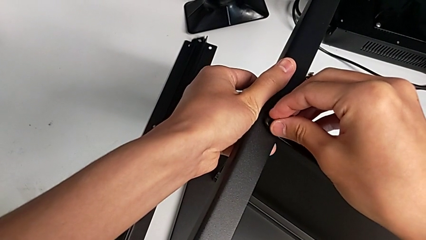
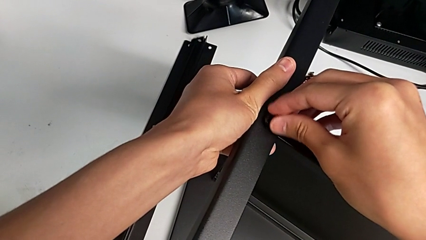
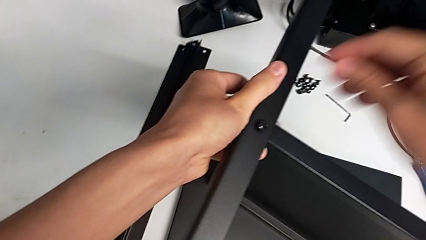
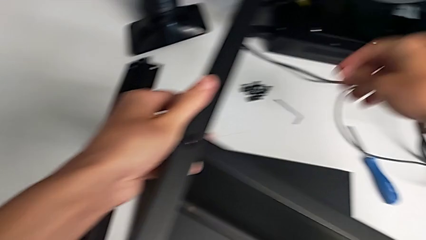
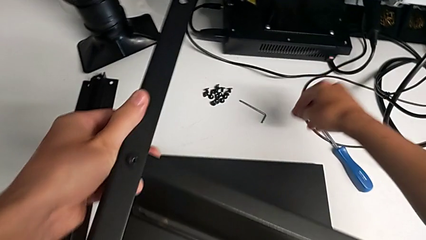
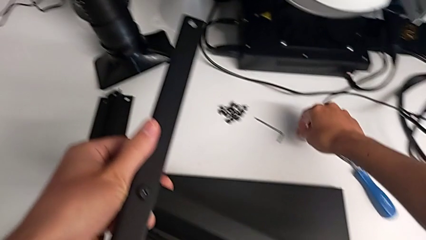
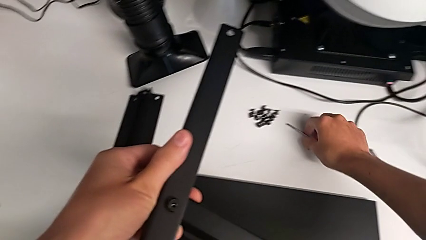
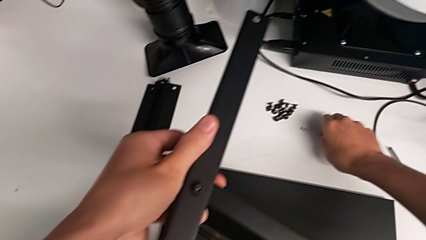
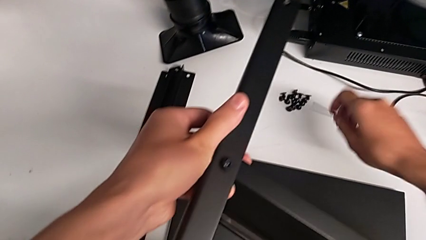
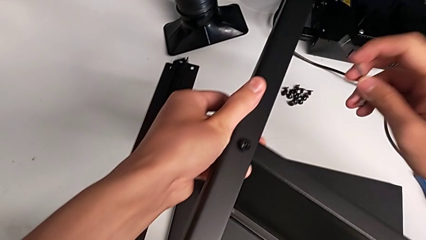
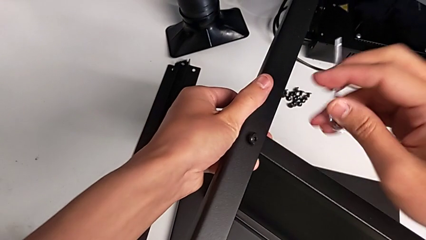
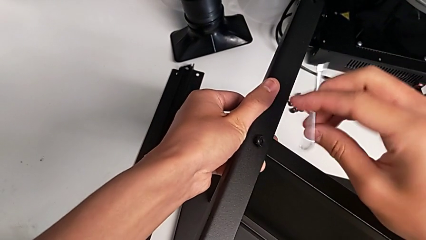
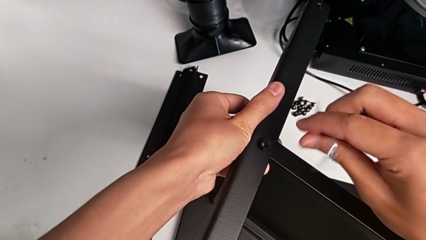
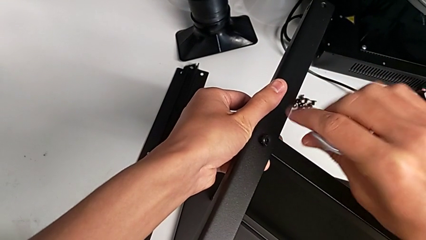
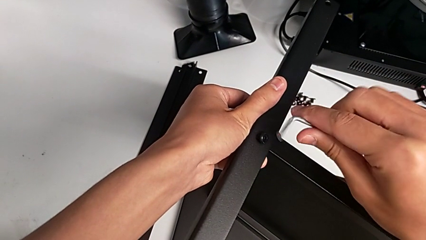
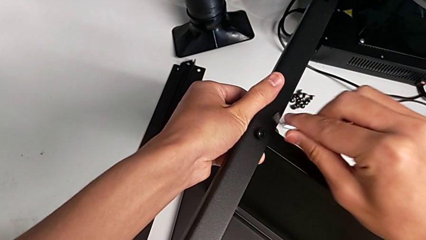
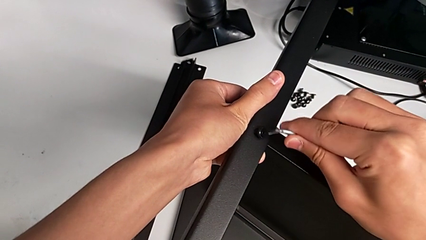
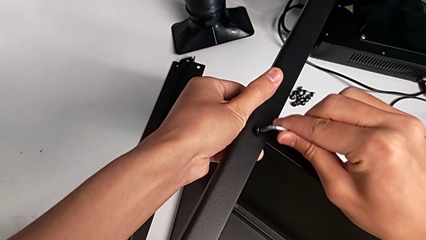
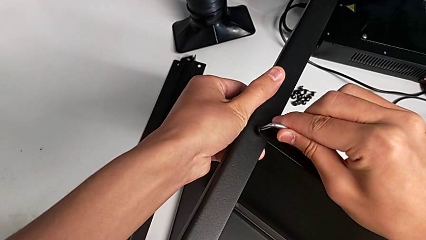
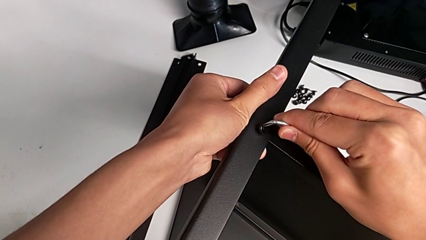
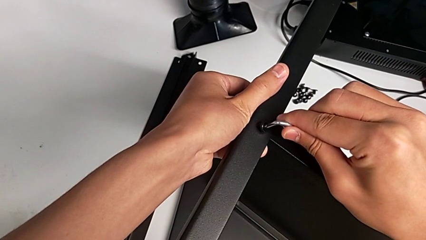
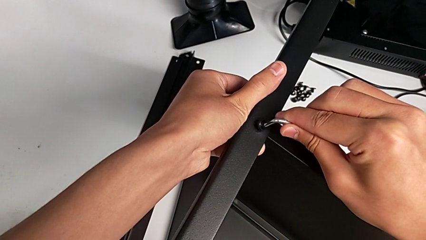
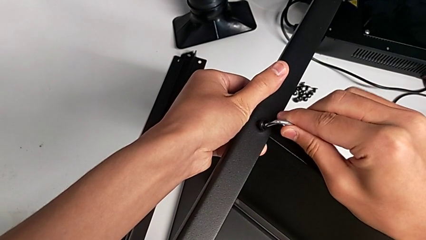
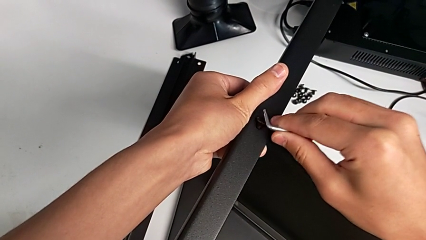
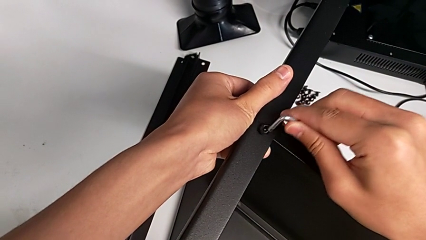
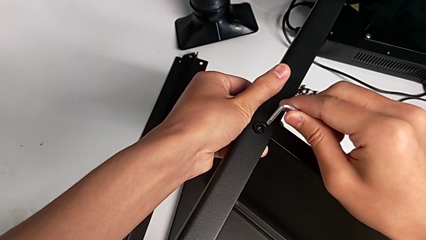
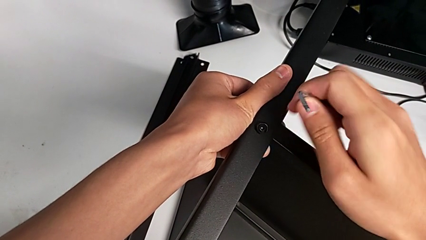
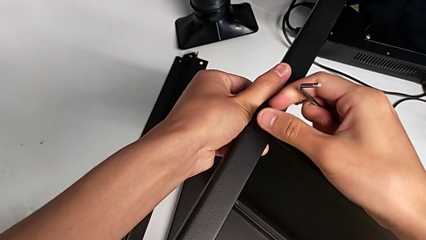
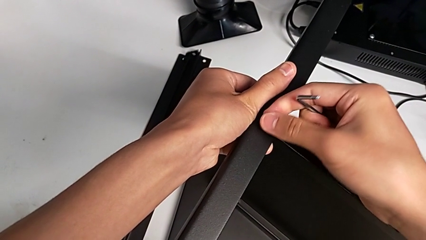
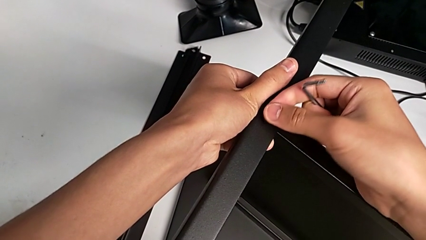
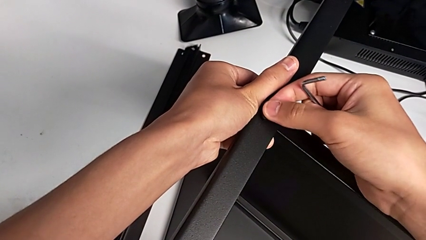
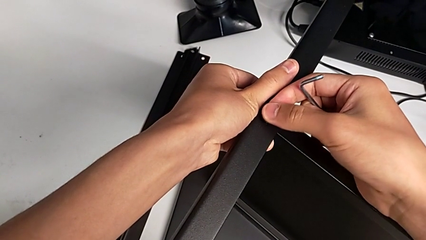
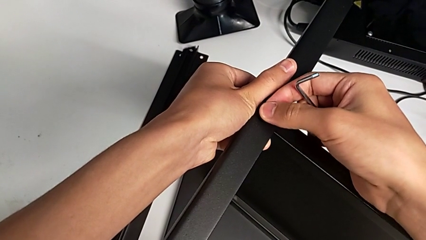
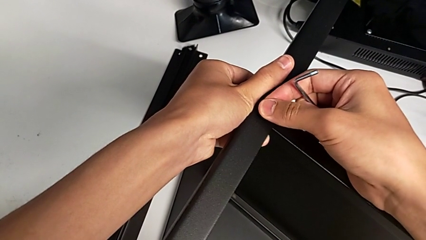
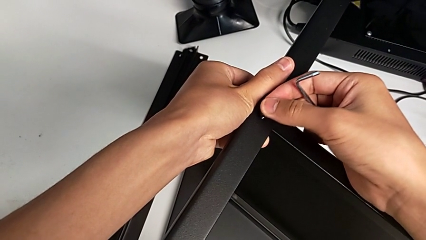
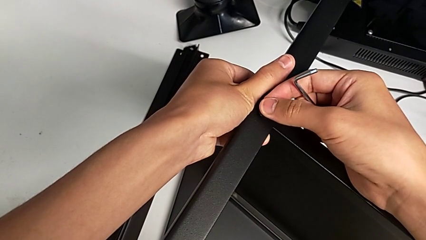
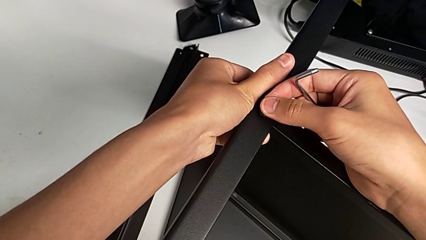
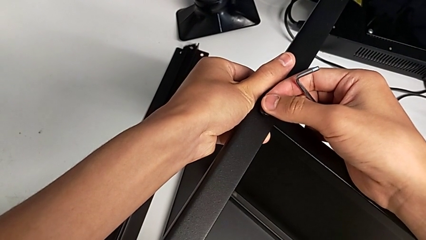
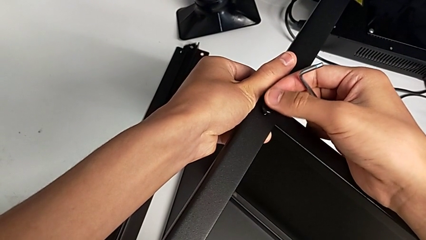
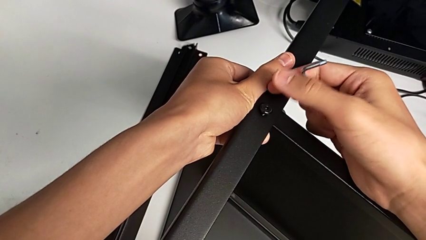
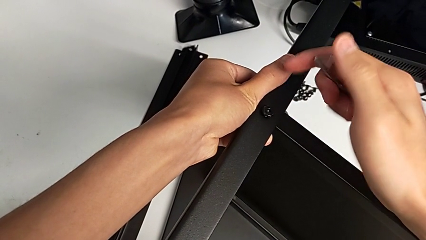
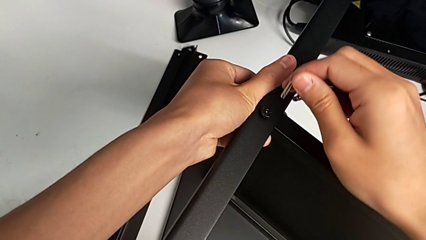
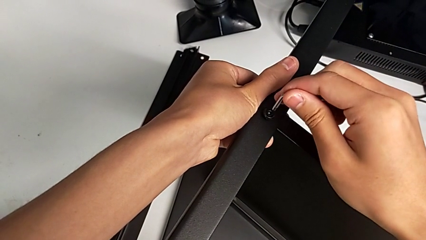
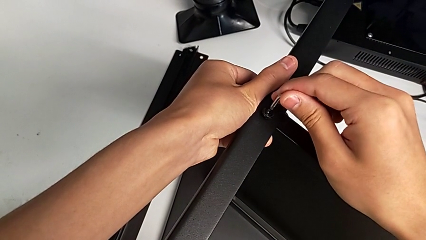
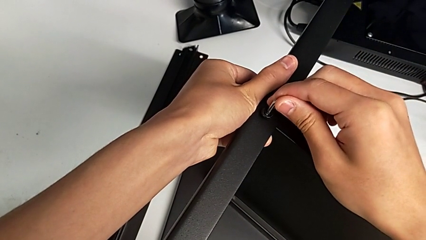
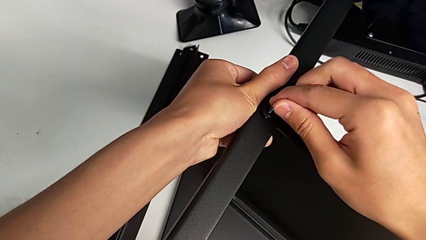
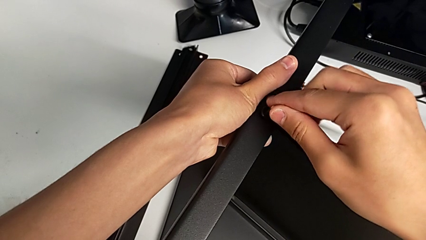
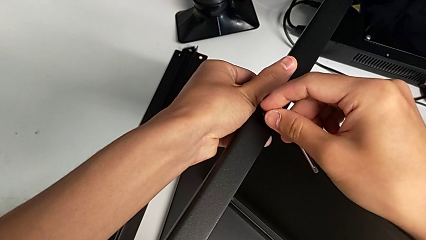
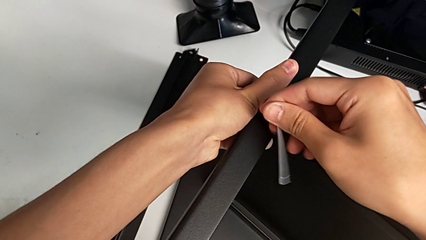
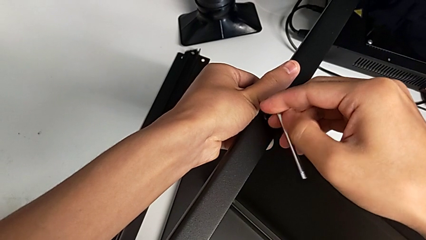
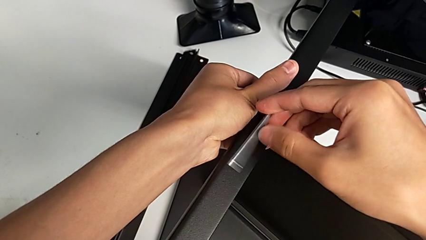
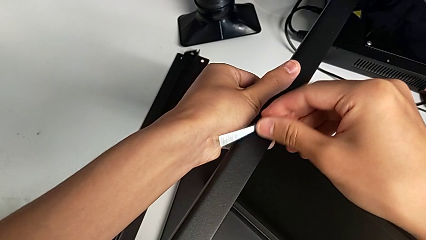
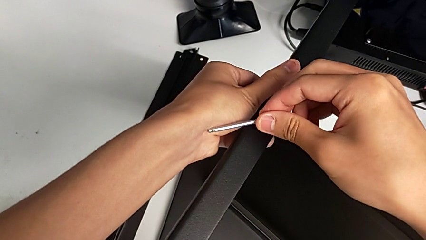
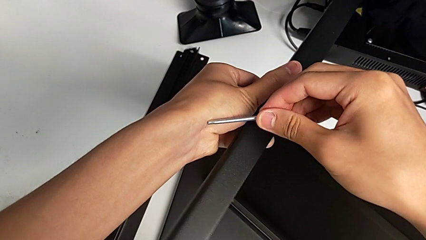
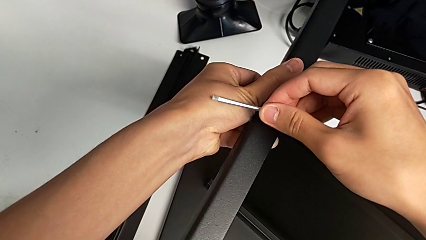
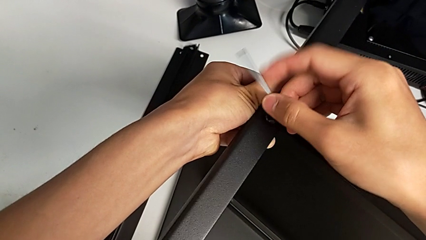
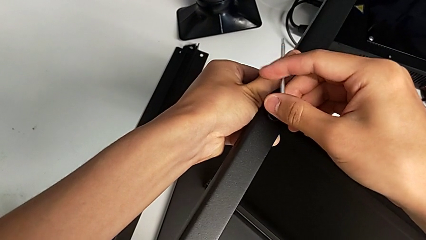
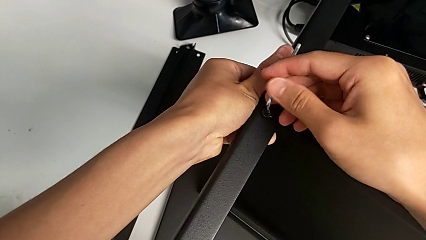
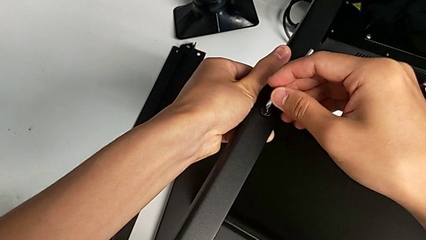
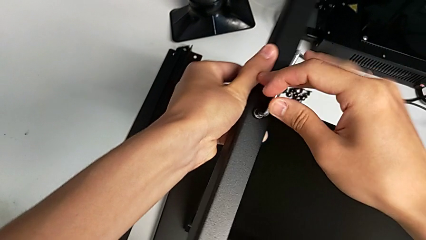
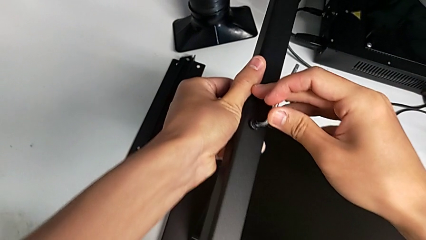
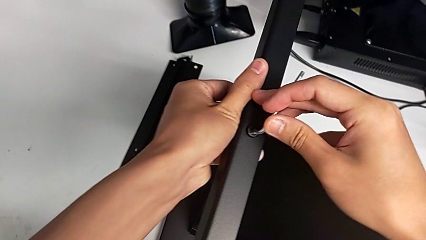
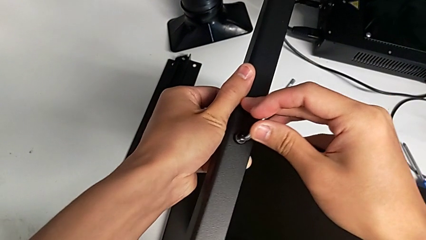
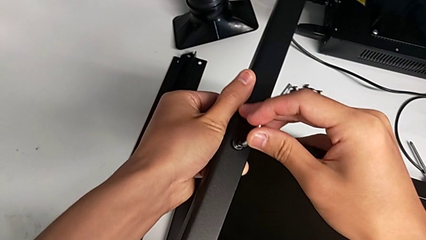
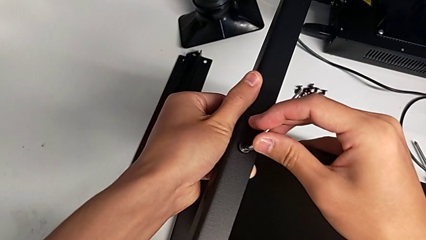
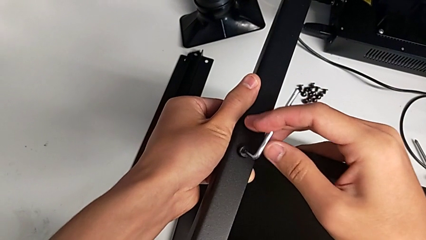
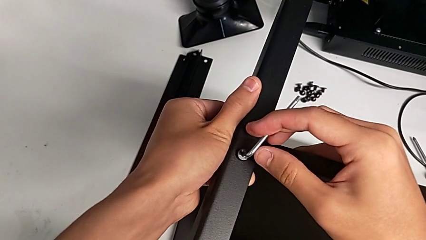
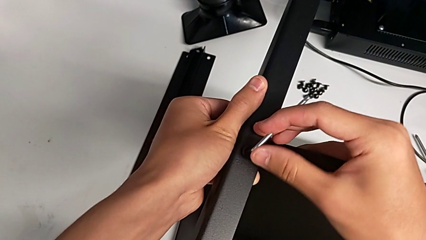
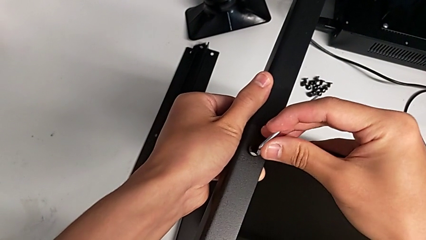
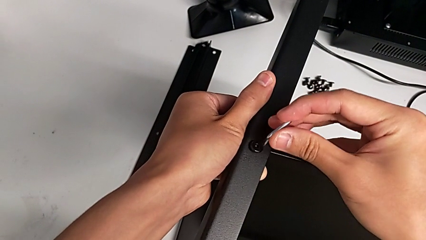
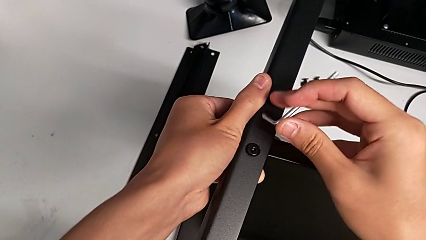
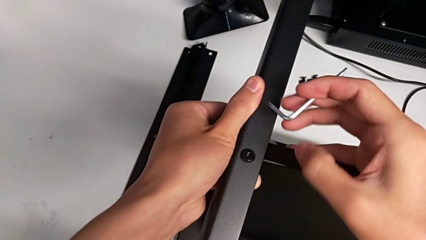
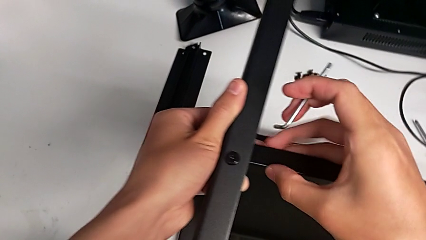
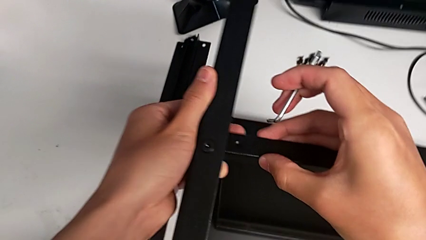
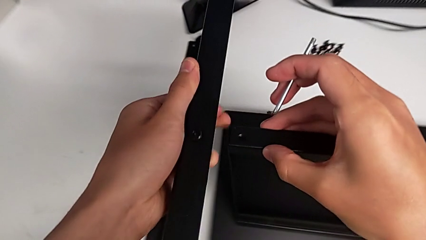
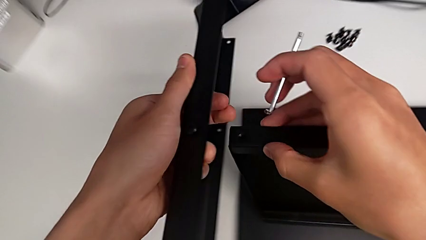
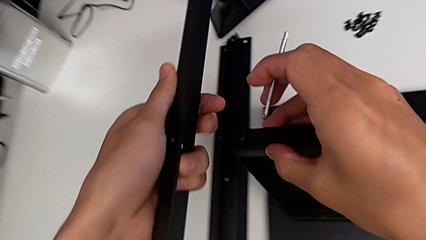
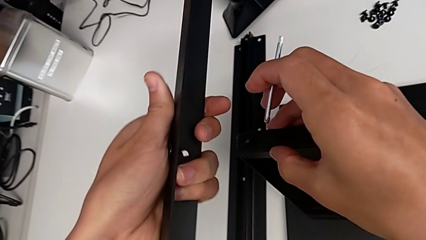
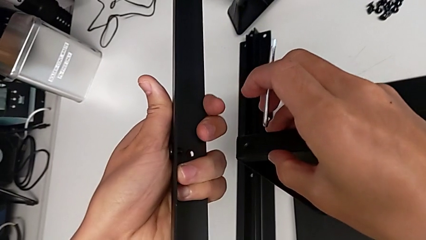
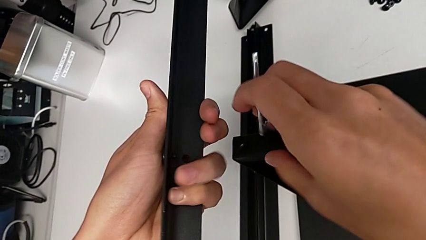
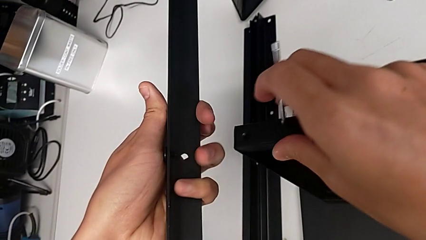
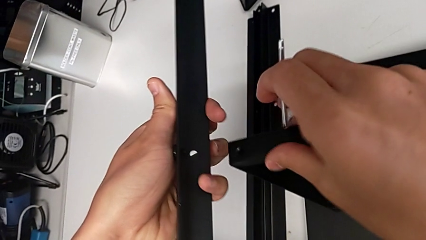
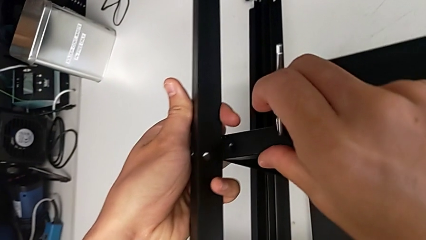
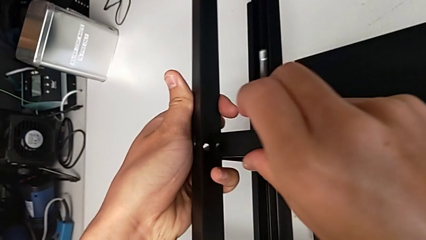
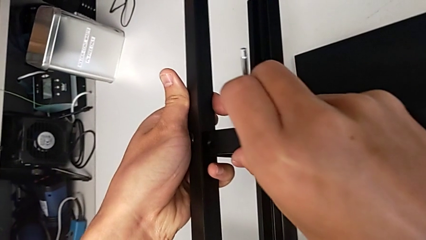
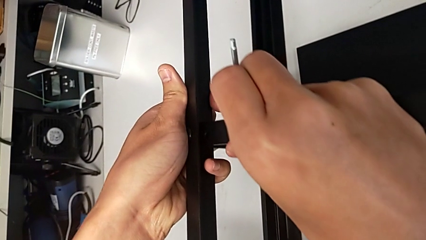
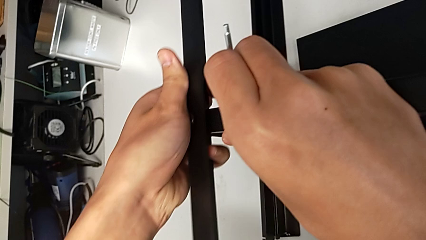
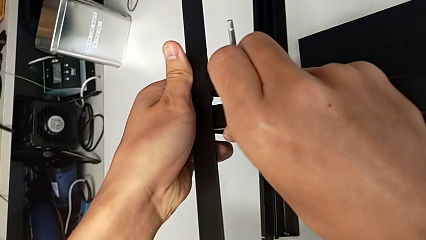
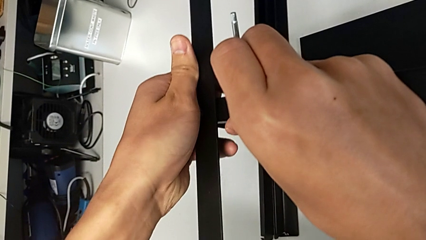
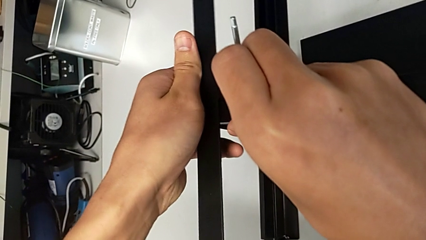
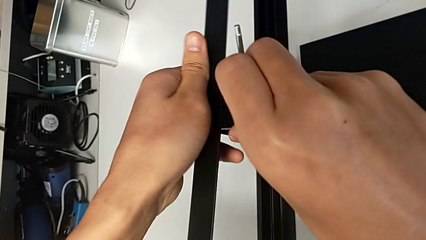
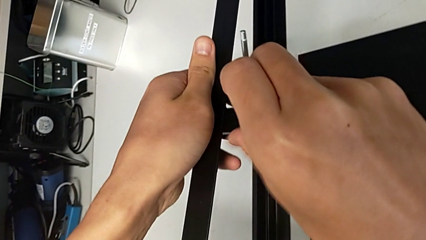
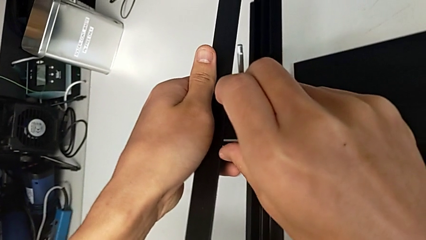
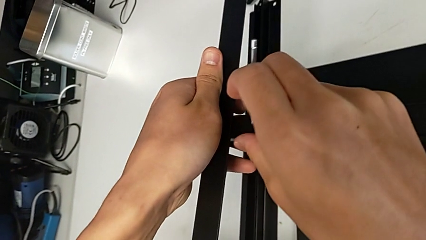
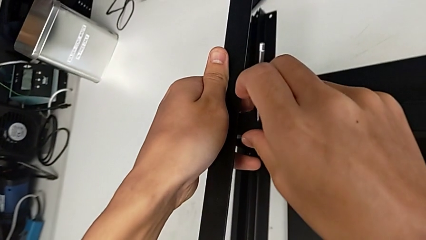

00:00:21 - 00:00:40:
The camera wearer is screwing the first leg onto the shelf. They grab the Allen wrench, wrongly insert it, insert the hex socket head, insert the Allen wrench, screw the hex socket head, withdraw the Allen wrench and begin to align the leg.
